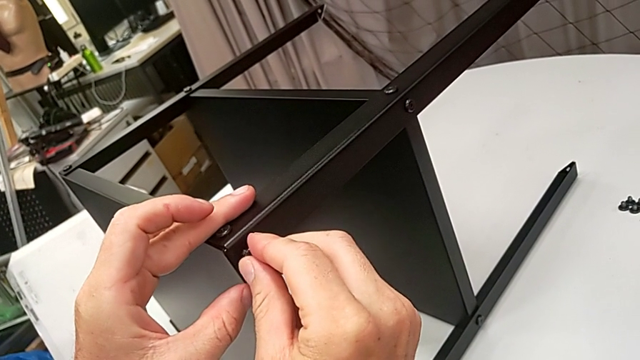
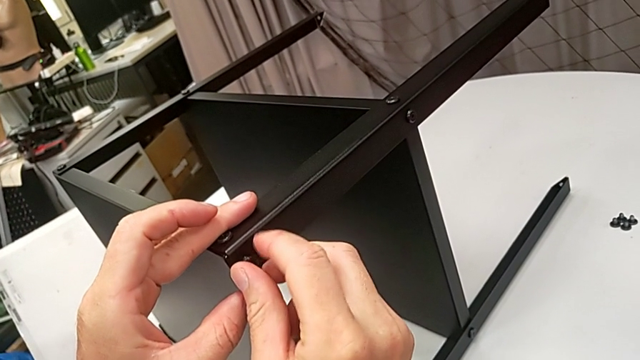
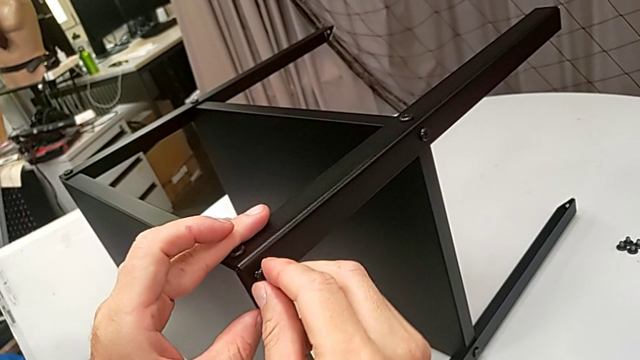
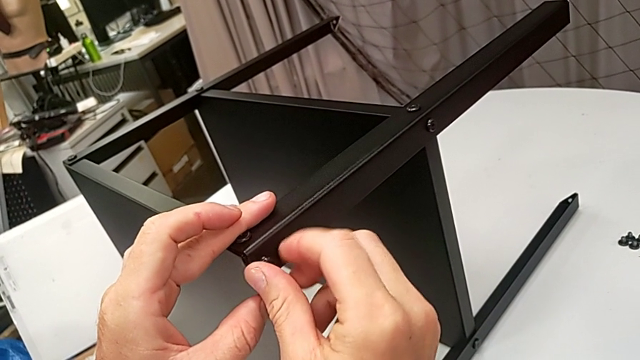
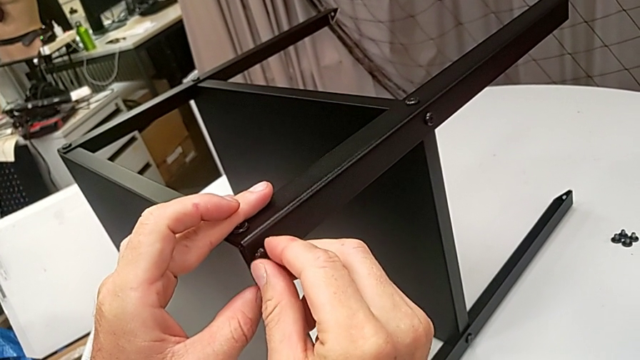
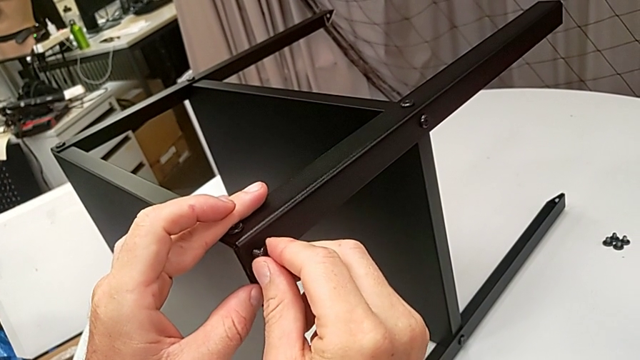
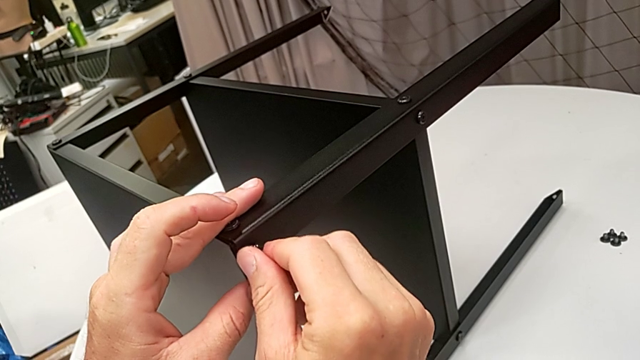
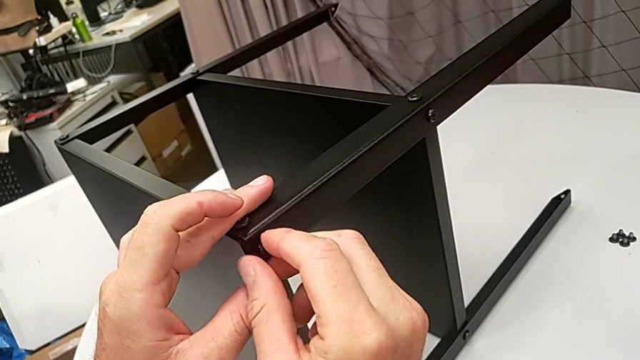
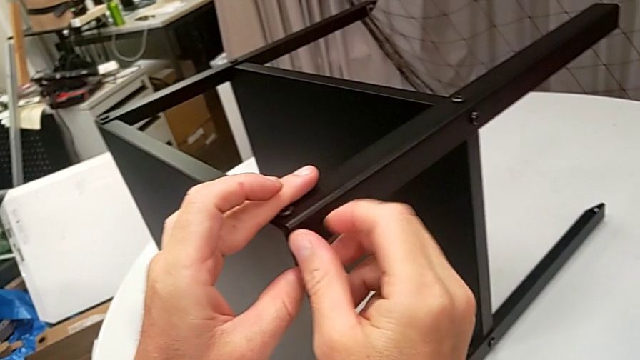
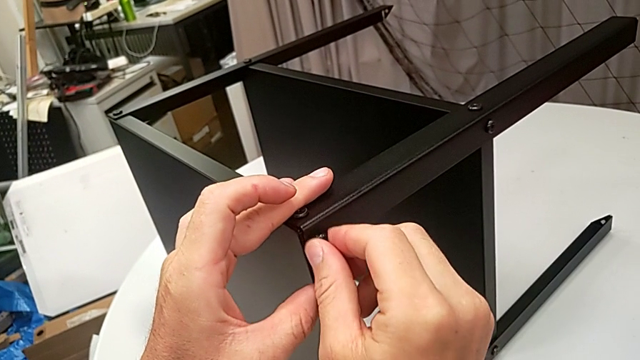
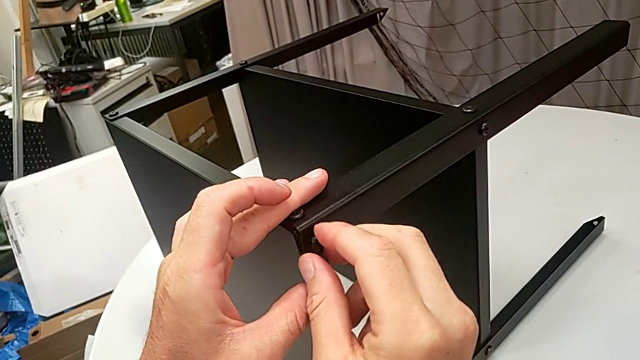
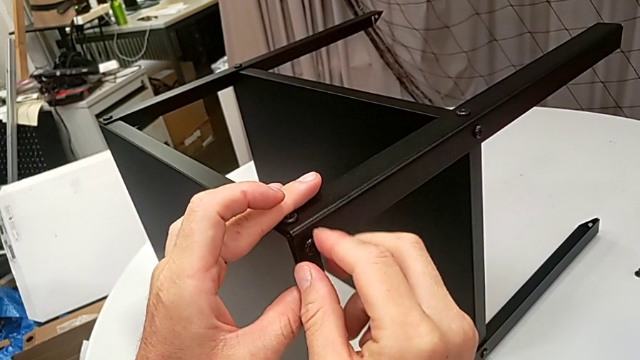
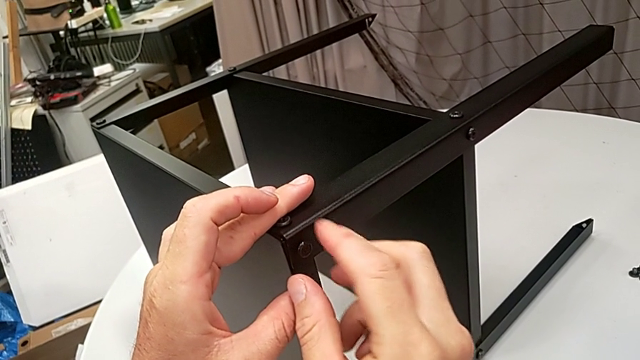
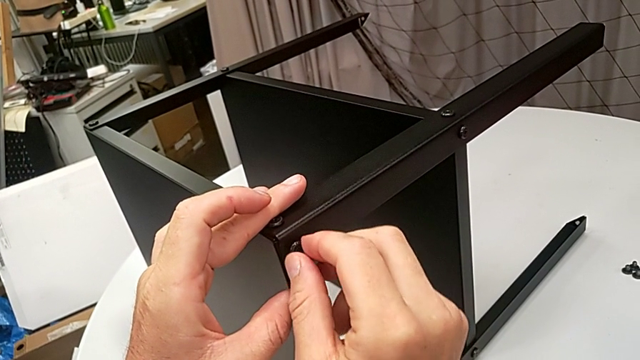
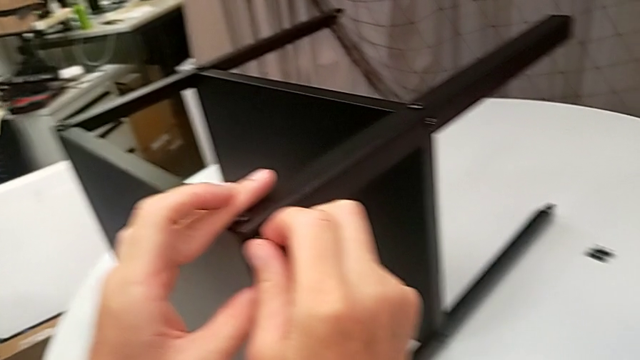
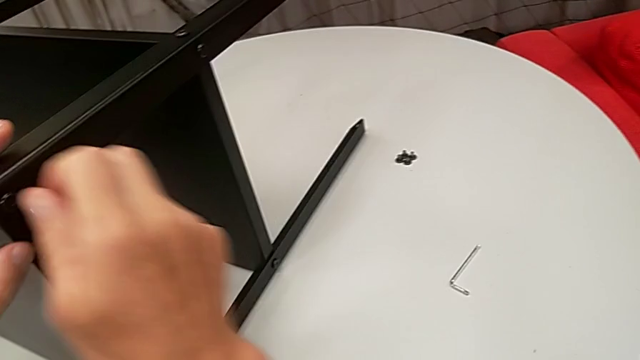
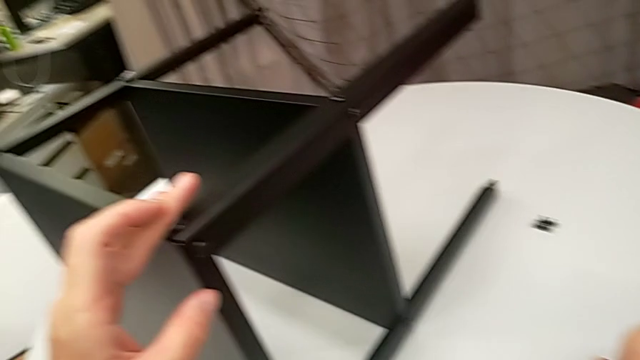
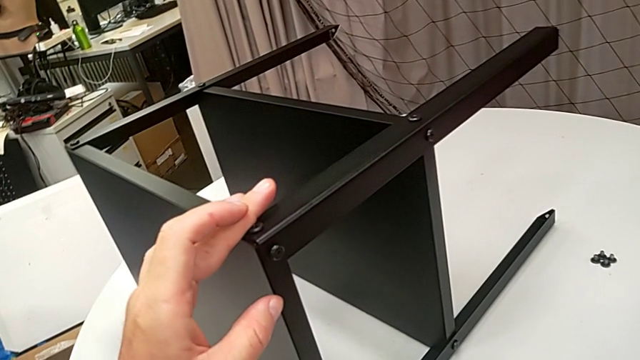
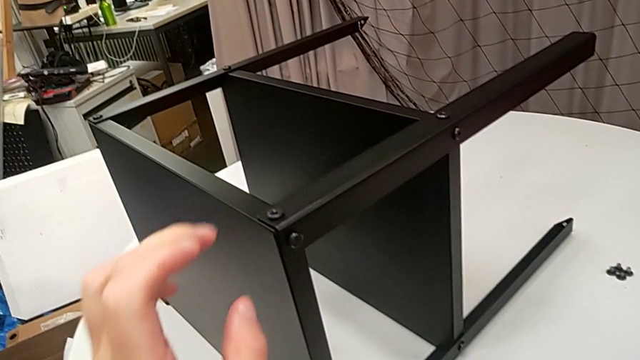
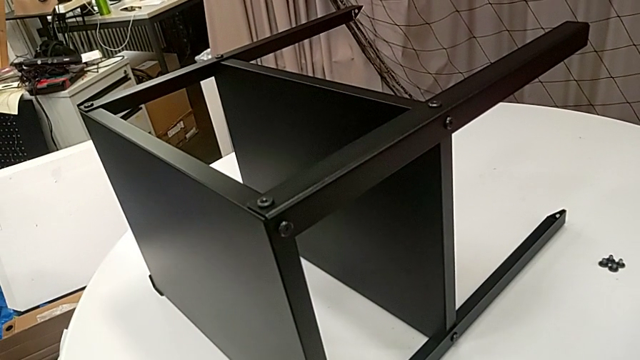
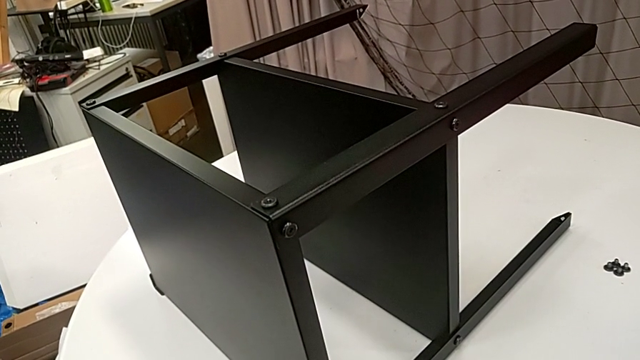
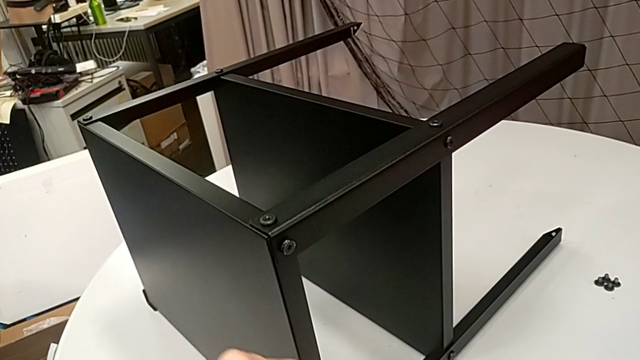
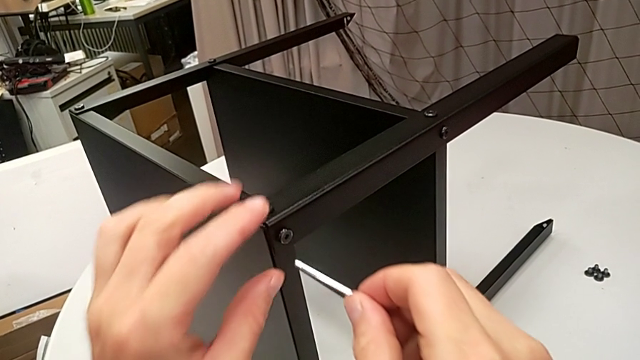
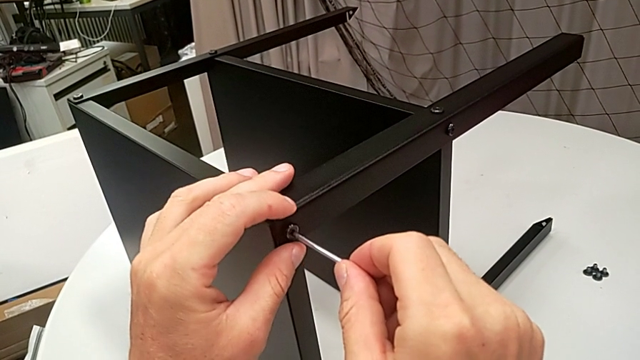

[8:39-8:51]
The camera wearer is assembling the top tray. They screw the hex socket head, grab the Allen wrench and insert it.

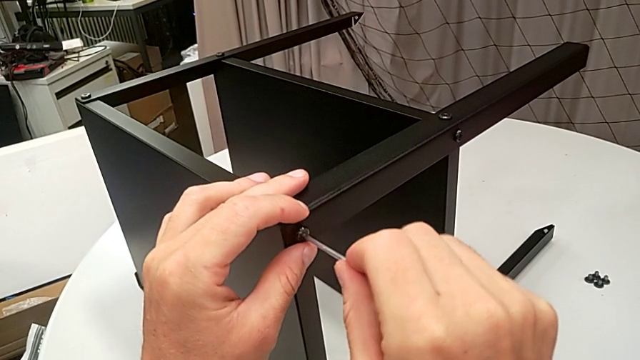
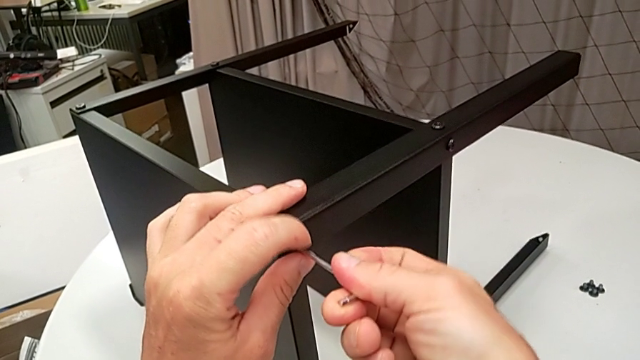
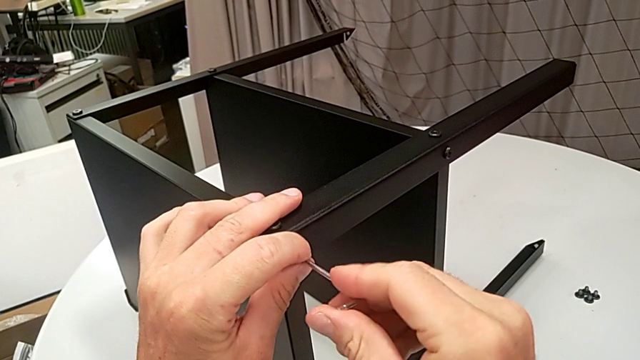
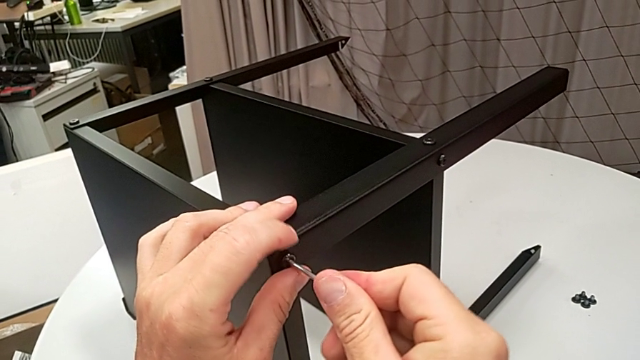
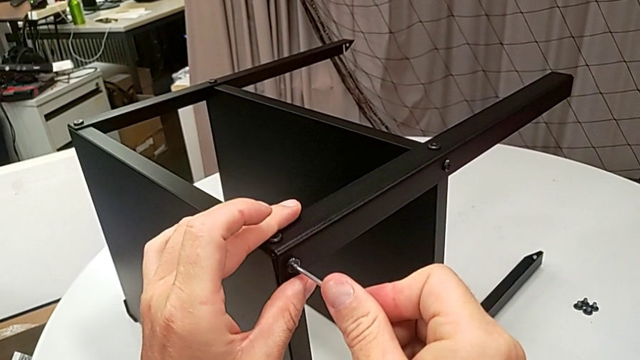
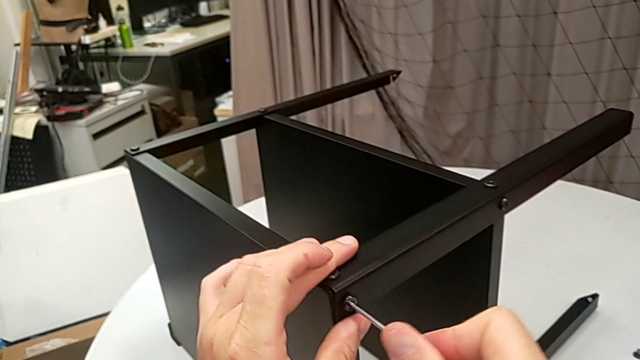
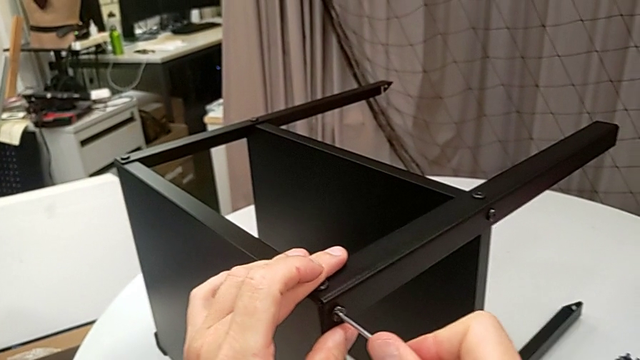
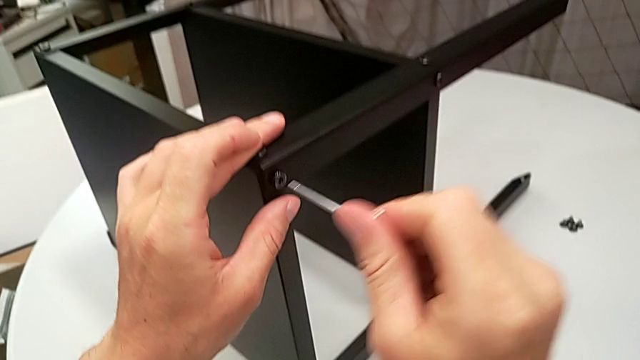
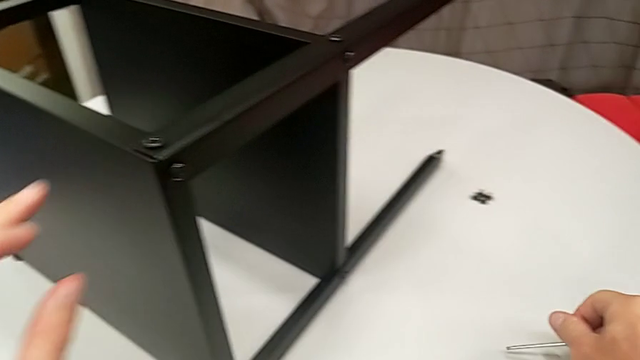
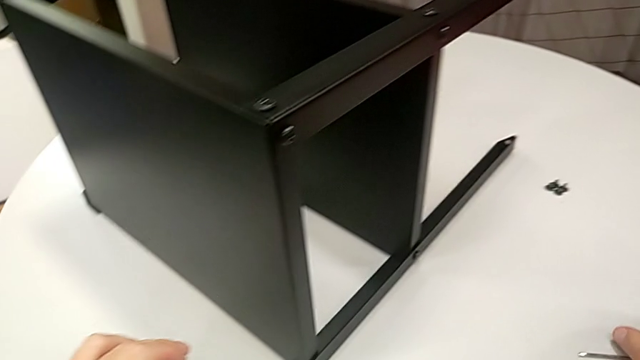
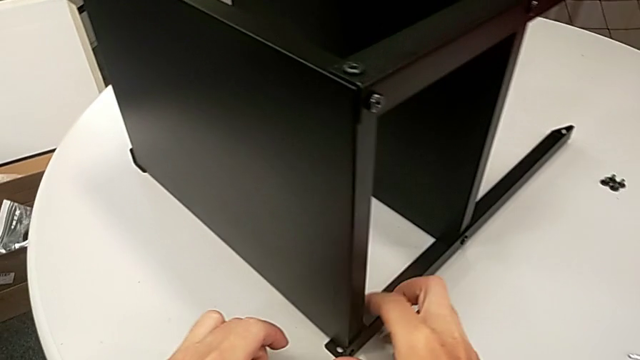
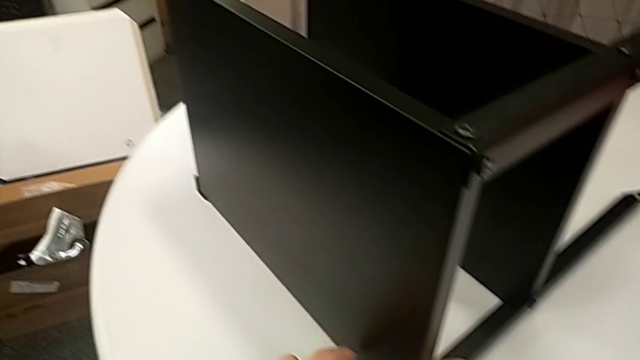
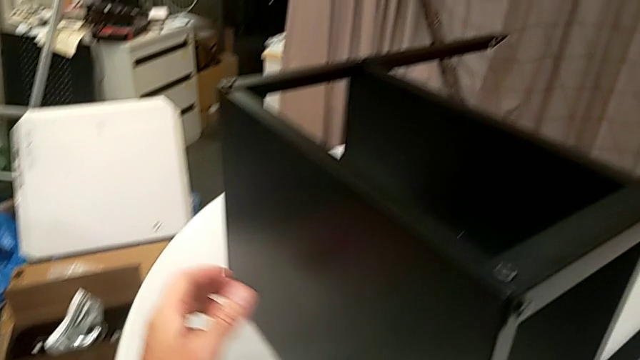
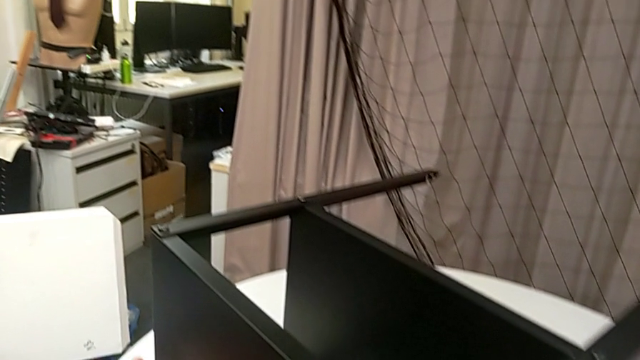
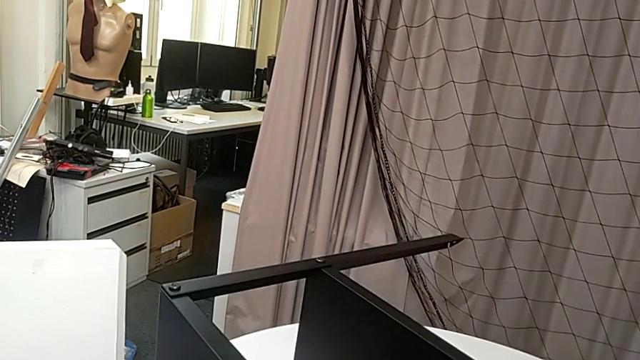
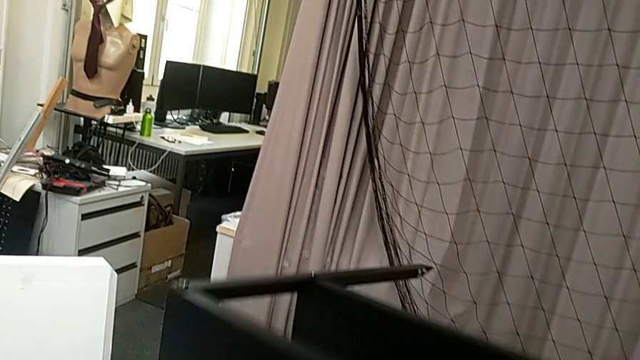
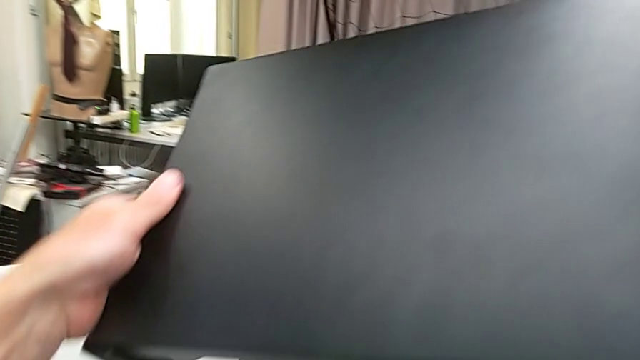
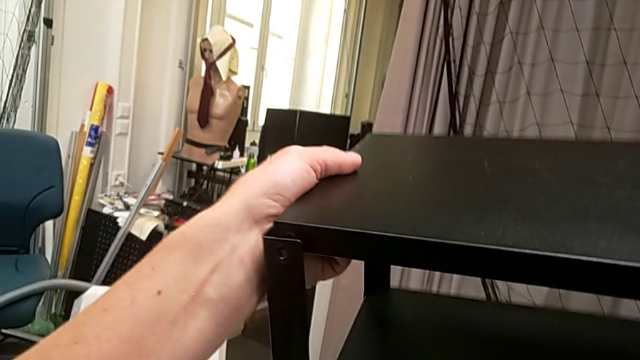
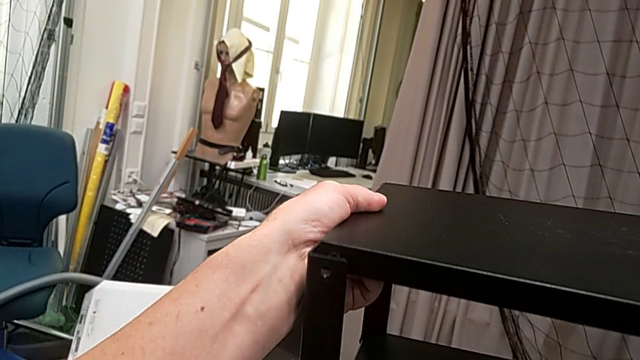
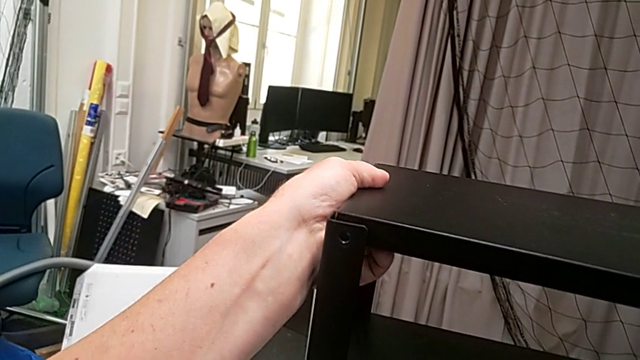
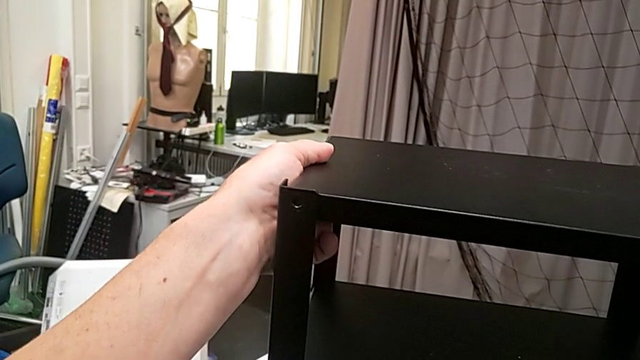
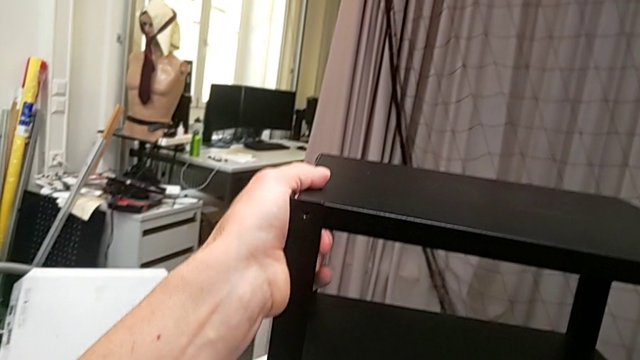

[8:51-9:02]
The camera wearer is assembling the top tray. They screw the hex socket head, withdraw the Allen wrench, place it and rotate the nightstand.
